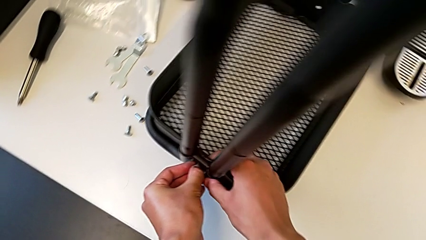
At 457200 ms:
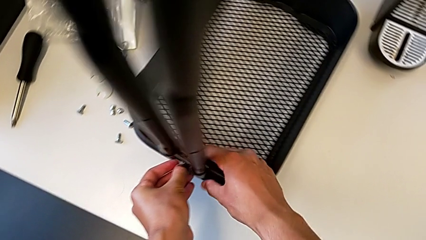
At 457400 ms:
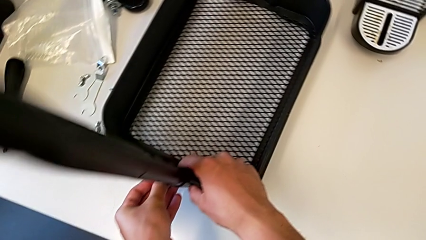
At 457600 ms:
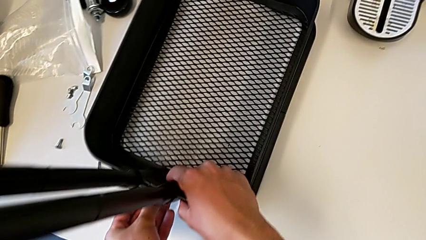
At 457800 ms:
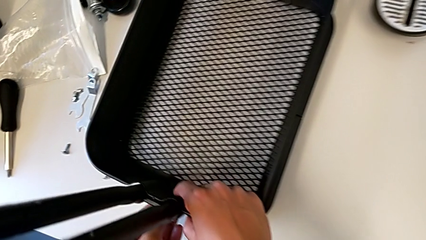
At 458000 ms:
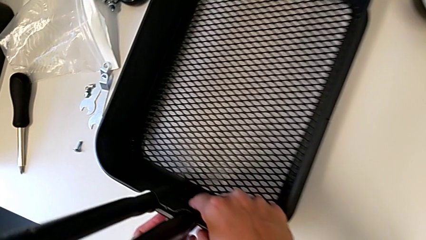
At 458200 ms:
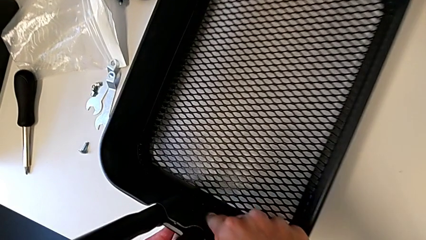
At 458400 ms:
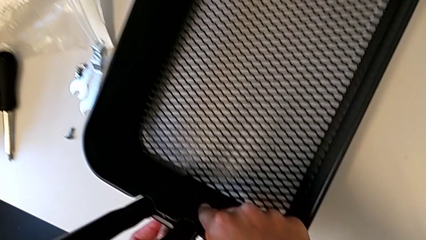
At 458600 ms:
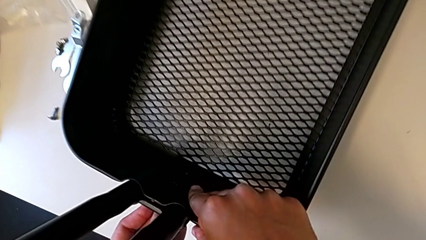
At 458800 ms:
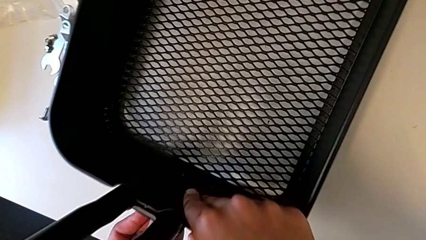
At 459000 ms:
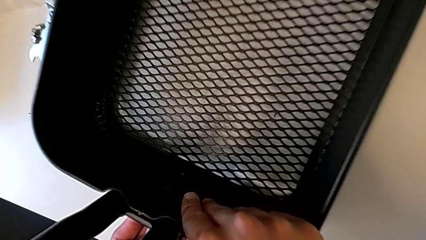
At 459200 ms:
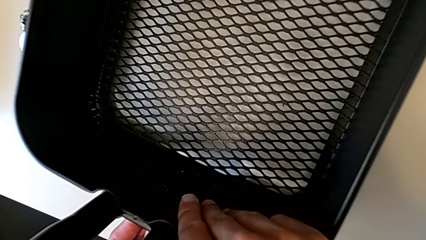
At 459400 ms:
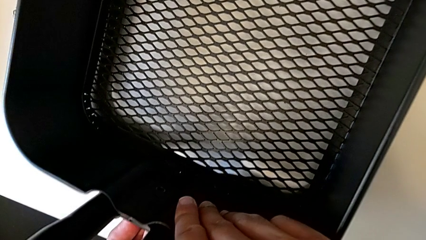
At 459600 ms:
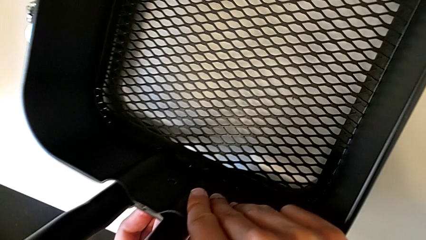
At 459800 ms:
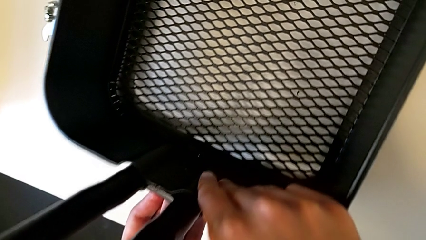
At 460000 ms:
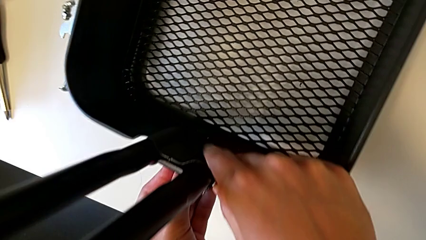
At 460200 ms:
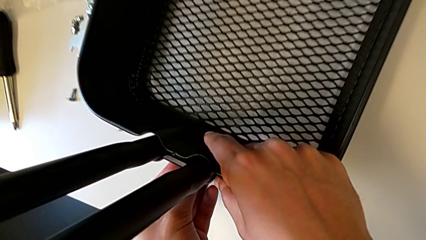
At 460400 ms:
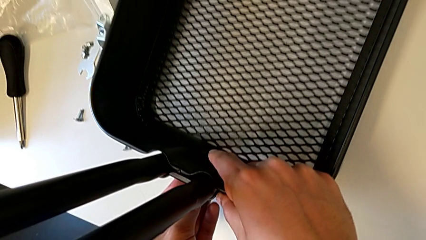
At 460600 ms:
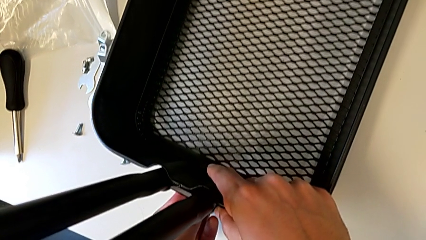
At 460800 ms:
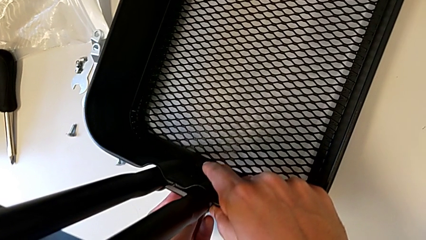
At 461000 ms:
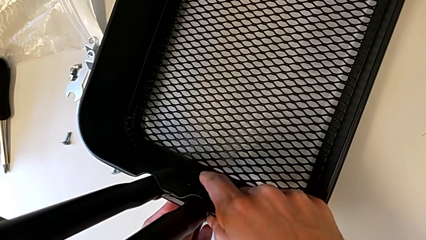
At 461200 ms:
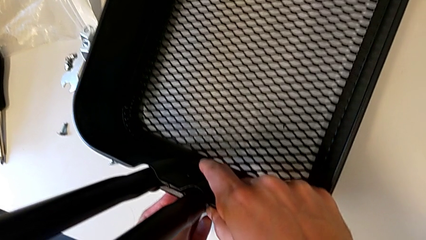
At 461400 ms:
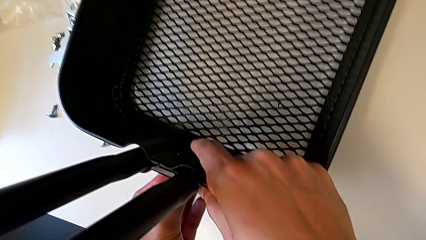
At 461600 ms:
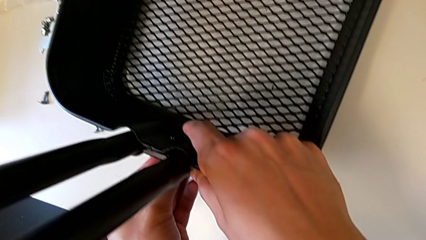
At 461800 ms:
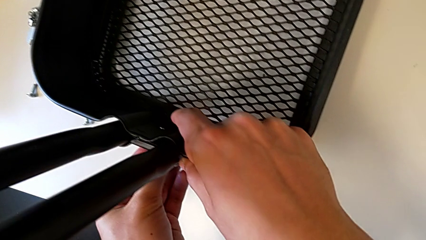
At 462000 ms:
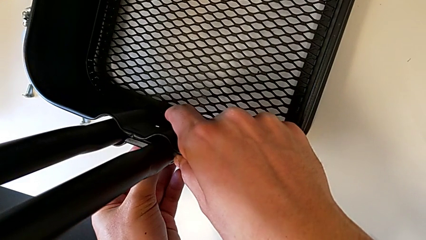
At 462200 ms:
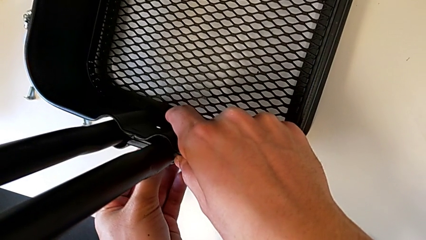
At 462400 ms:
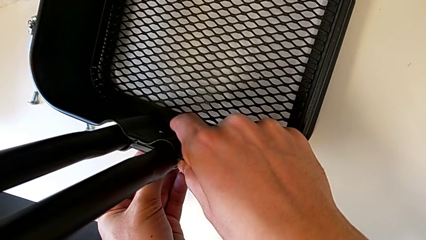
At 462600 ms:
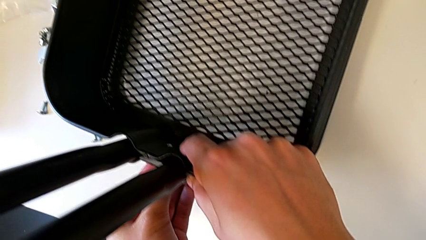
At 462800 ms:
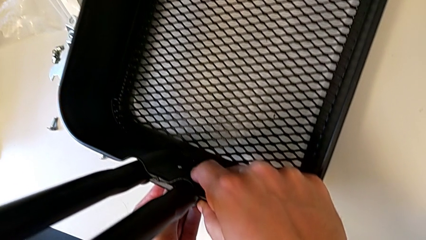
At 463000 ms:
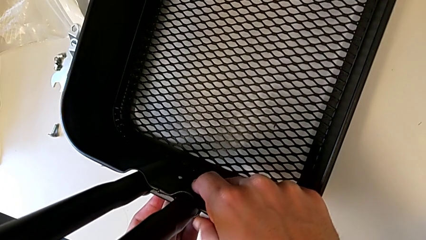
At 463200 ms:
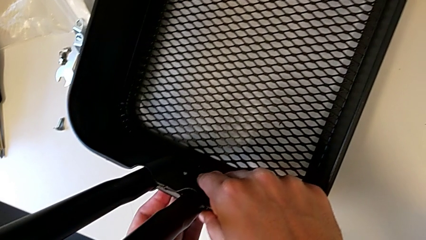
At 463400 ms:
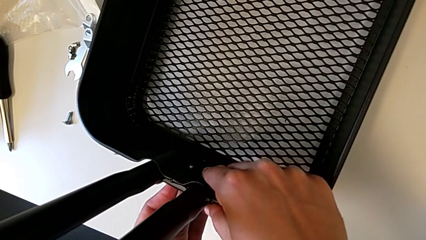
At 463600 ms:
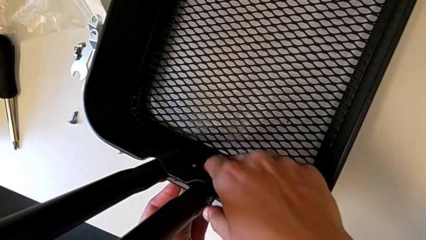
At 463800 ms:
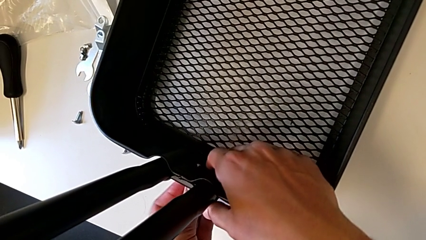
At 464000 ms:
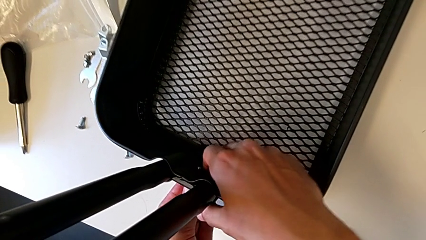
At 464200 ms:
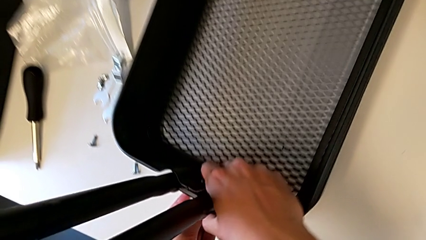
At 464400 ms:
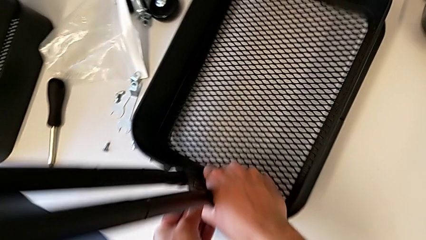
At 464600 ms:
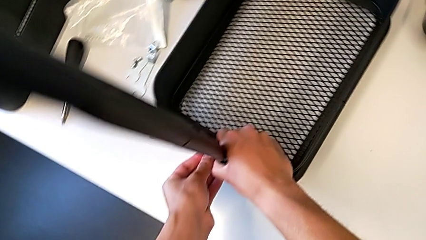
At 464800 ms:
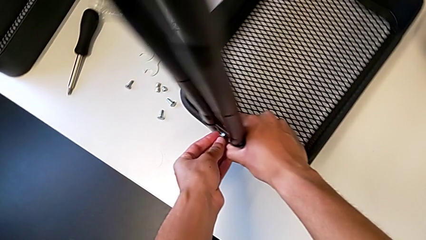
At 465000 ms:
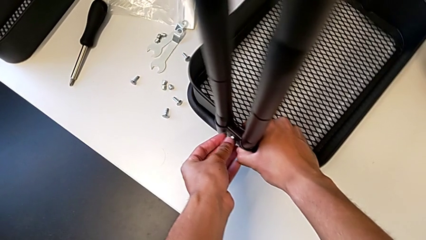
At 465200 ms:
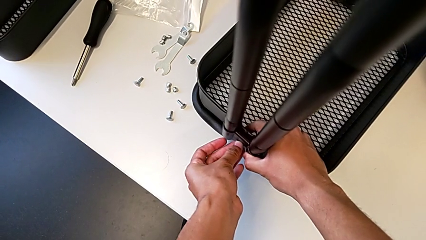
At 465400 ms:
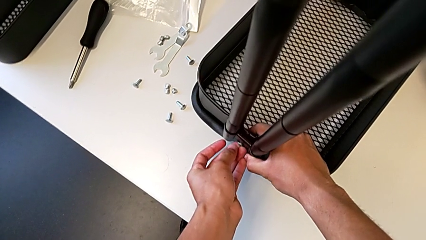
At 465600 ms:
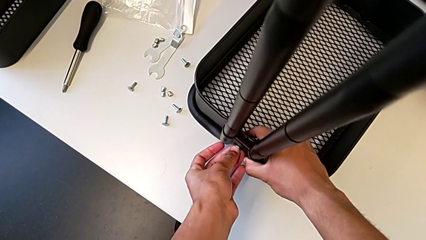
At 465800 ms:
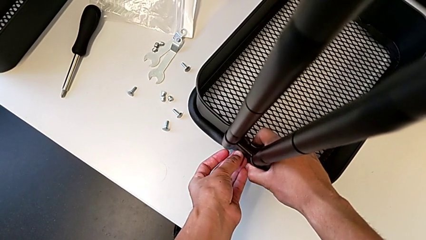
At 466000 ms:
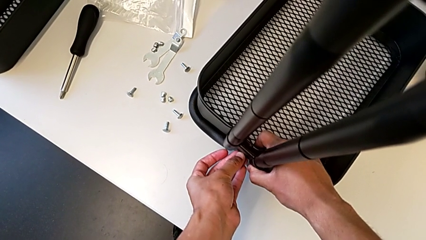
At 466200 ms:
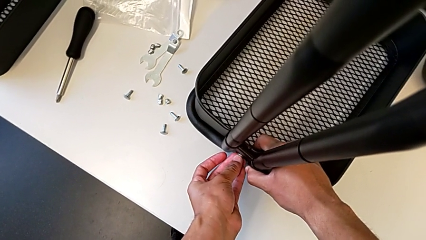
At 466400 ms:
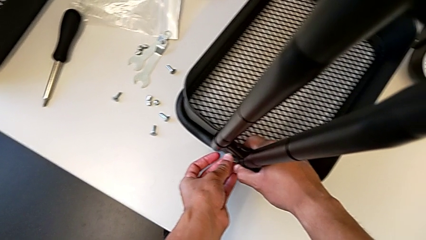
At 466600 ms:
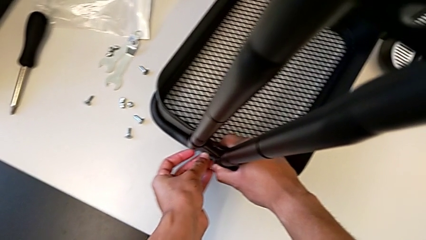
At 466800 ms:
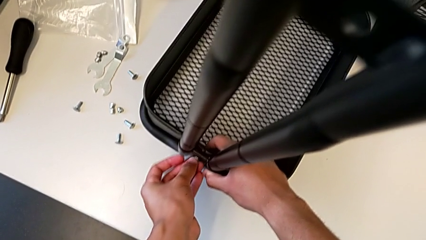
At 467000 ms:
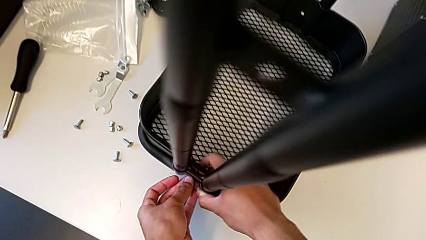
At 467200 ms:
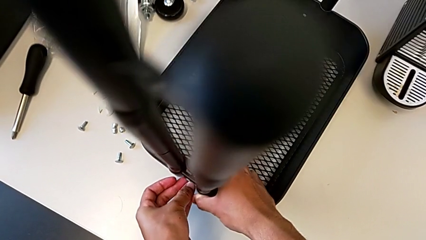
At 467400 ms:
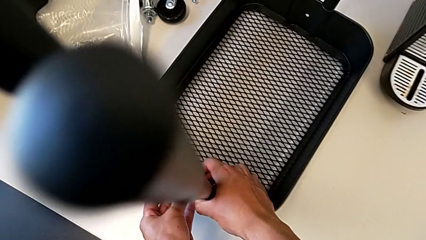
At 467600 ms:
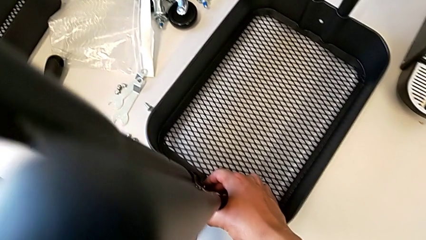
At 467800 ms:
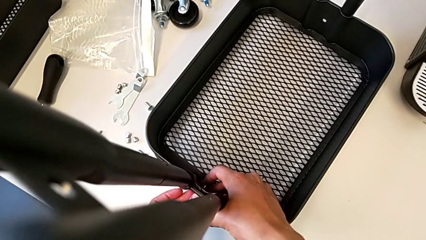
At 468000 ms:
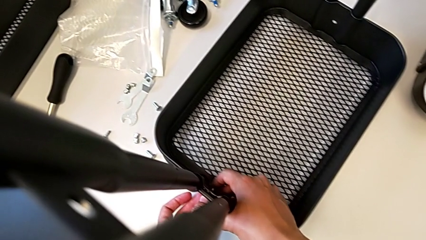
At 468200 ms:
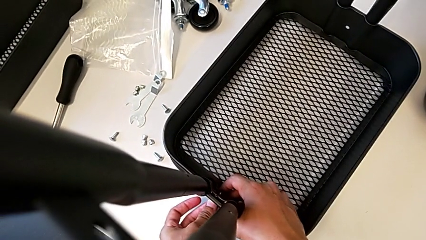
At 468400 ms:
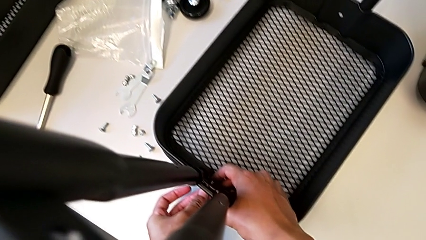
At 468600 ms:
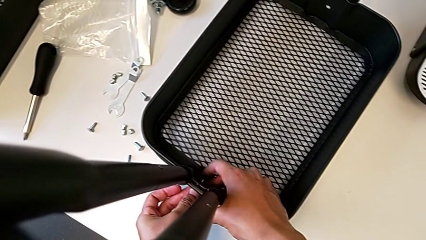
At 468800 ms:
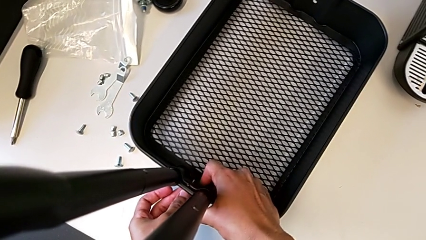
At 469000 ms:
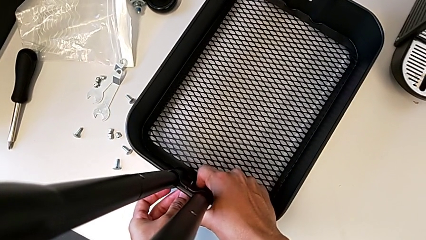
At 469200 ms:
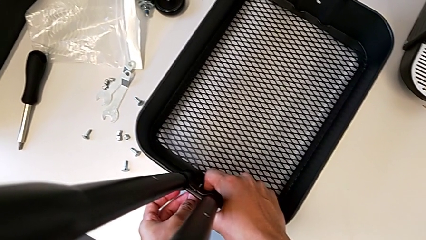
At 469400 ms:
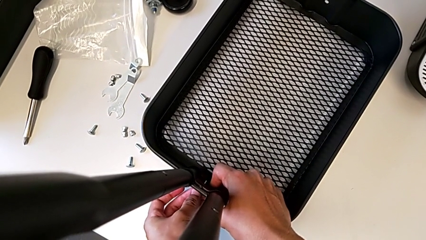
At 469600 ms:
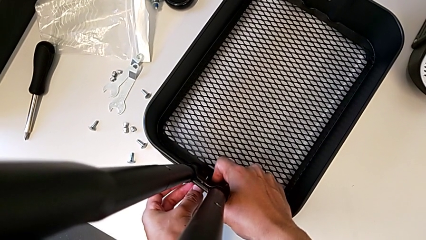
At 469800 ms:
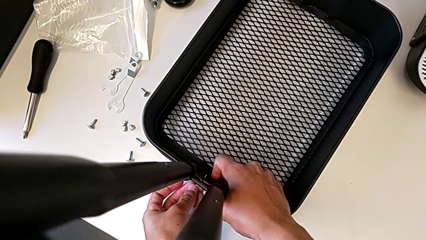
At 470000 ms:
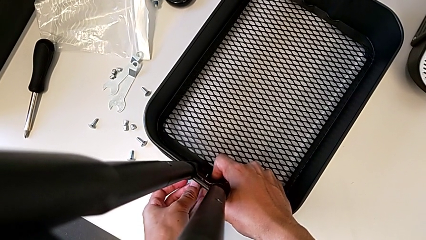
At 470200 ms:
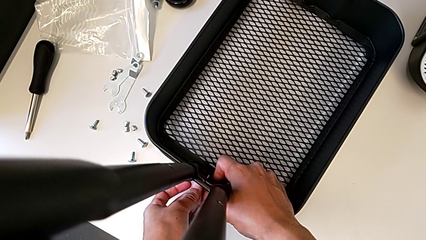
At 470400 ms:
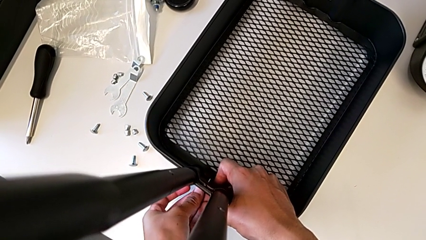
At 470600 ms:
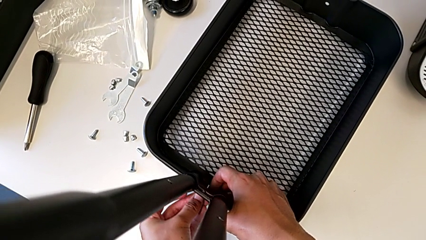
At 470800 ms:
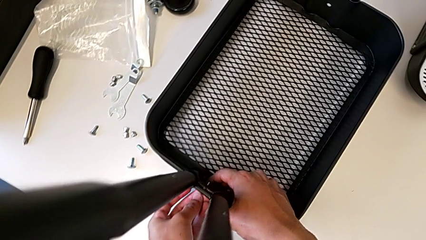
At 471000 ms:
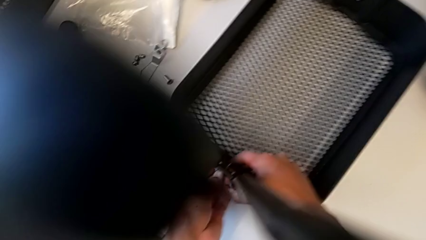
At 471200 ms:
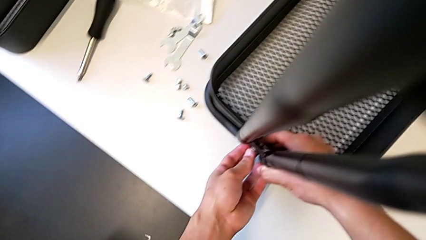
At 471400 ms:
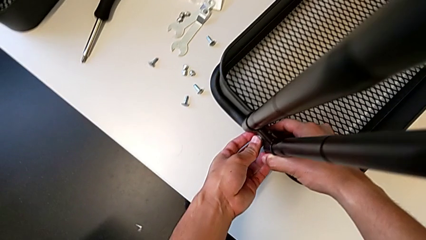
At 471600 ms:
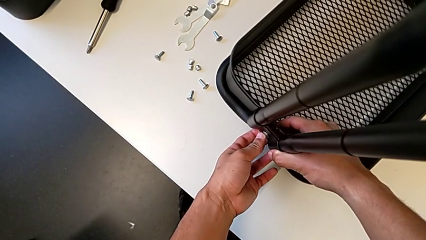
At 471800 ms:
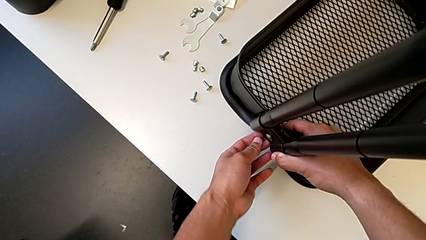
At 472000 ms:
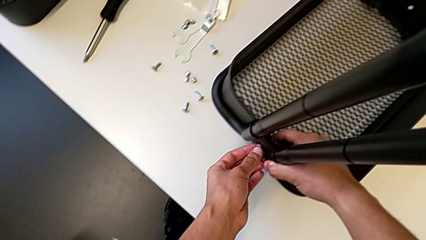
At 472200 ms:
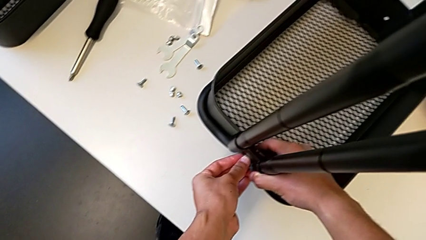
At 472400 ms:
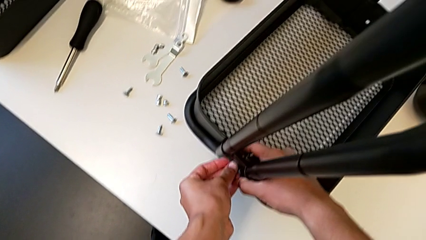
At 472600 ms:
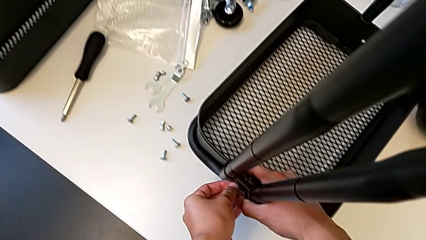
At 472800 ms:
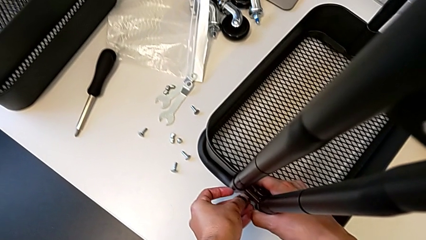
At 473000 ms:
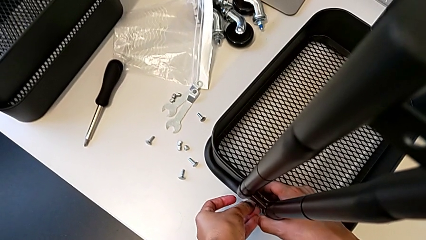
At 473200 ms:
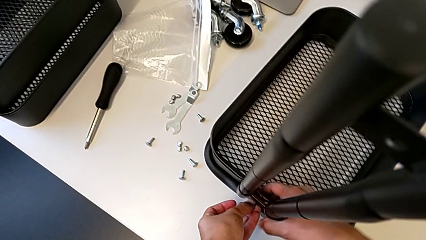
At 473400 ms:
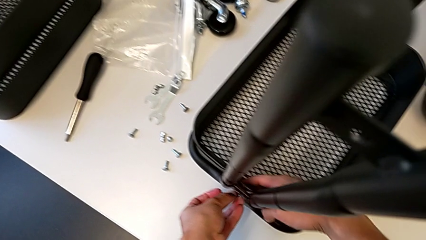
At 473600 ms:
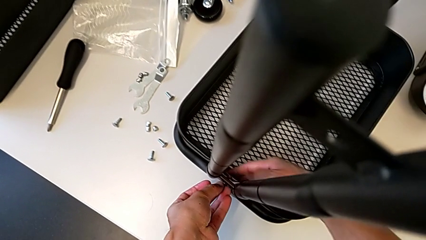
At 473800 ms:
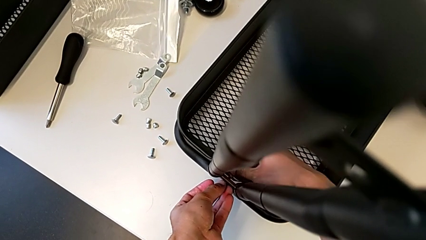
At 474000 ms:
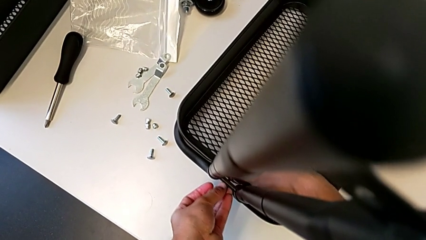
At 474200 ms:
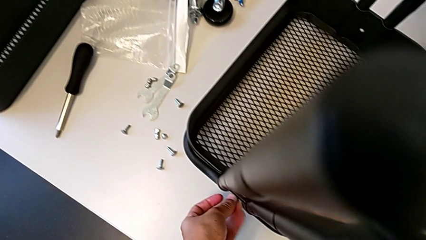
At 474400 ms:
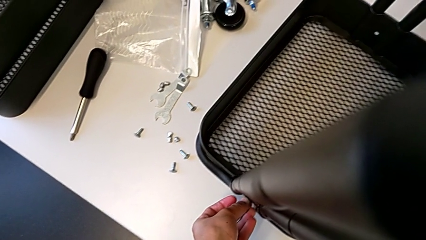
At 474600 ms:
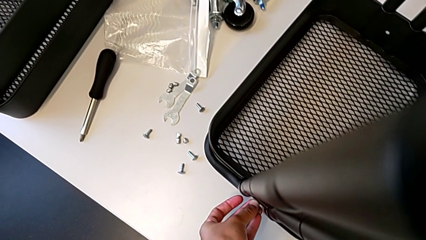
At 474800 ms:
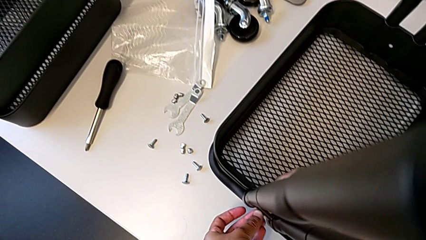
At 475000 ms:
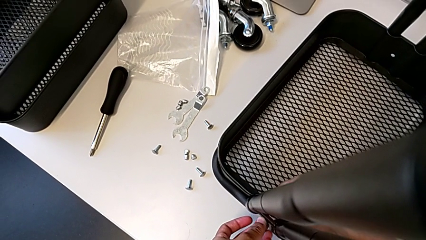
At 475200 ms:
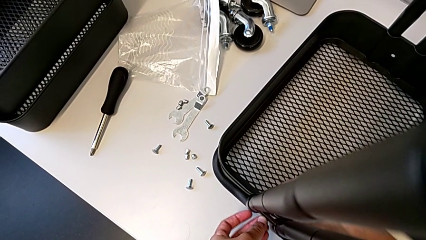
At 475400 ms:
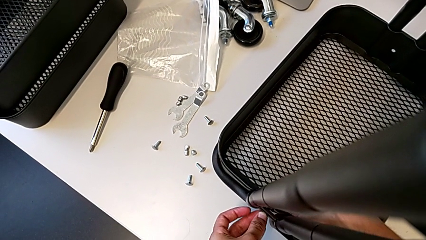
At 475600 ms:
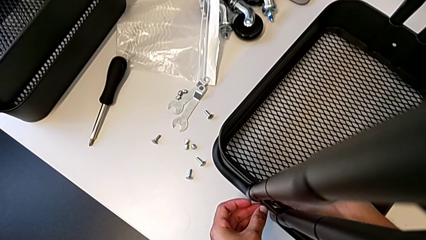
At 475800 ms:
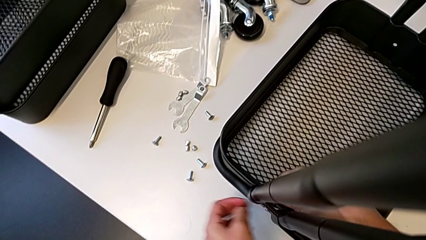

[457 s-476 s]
The camera wearer is screwing the brackets on the bottom table. They insert the screw and screw it.
